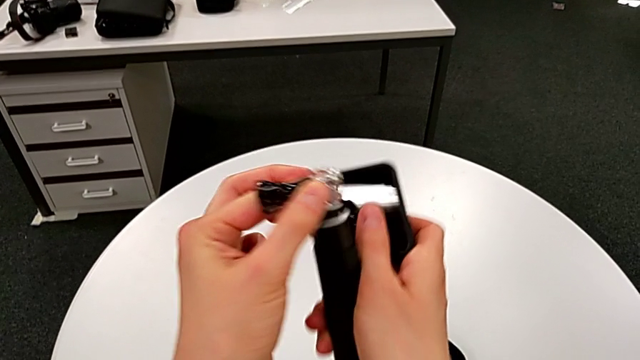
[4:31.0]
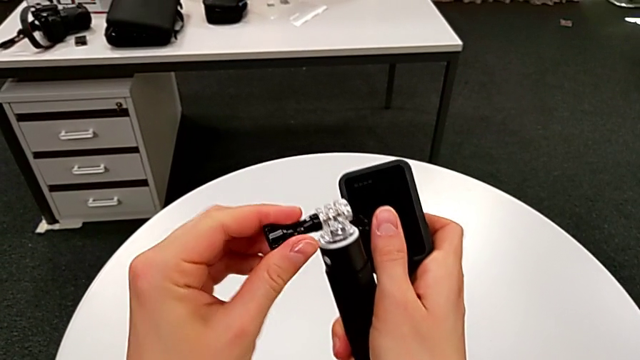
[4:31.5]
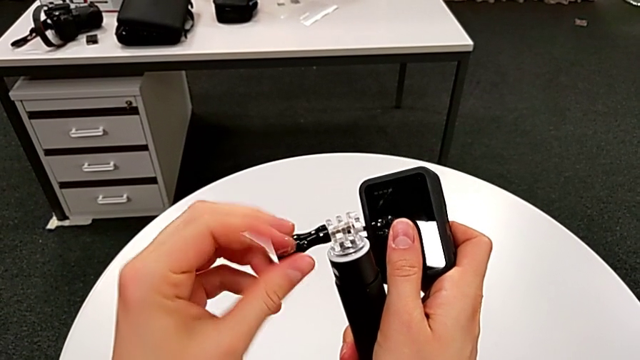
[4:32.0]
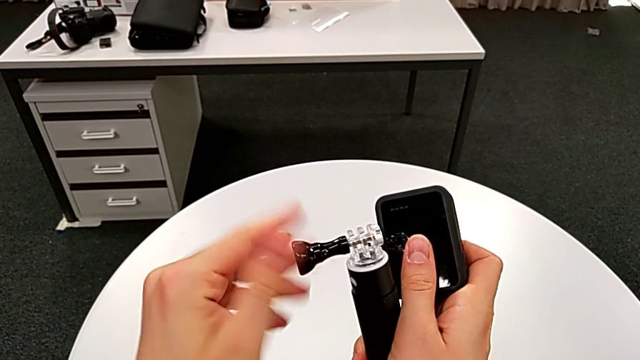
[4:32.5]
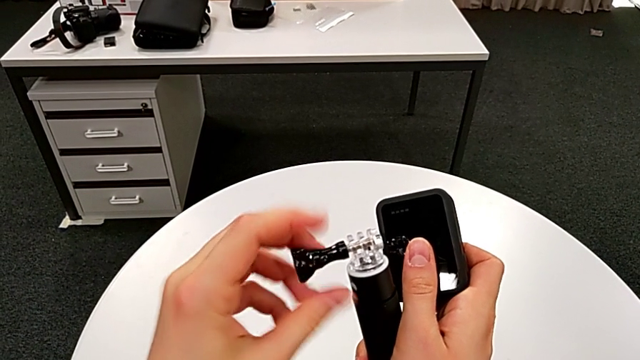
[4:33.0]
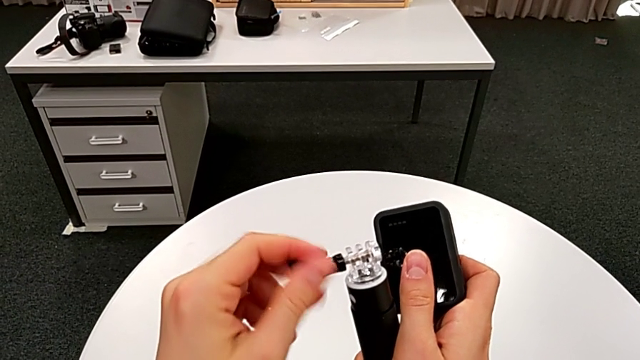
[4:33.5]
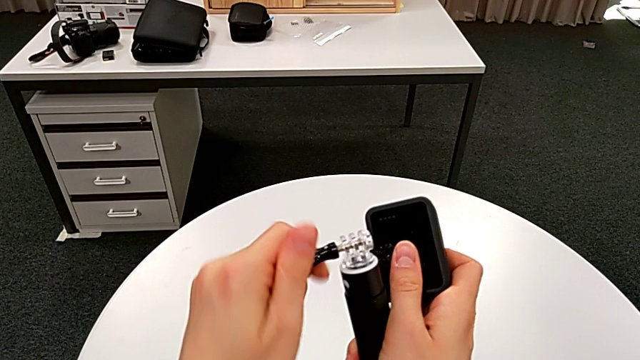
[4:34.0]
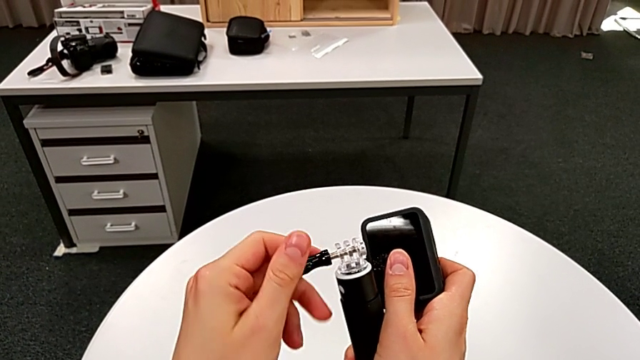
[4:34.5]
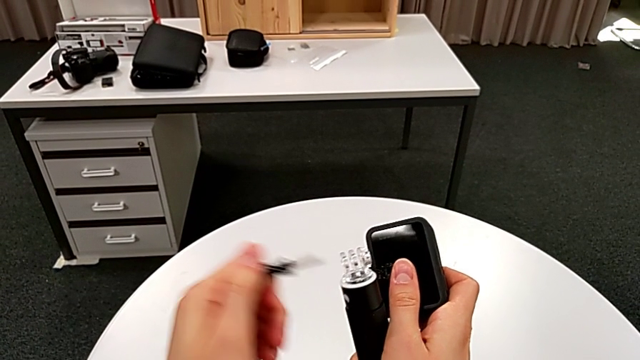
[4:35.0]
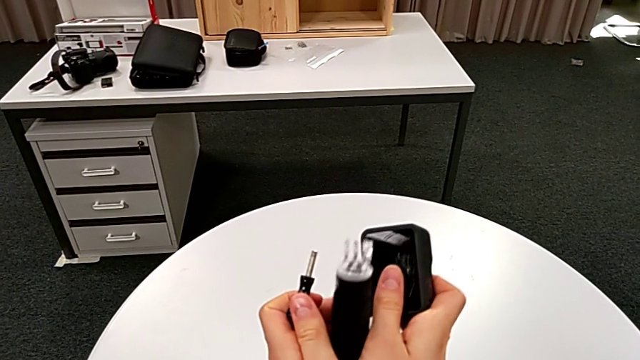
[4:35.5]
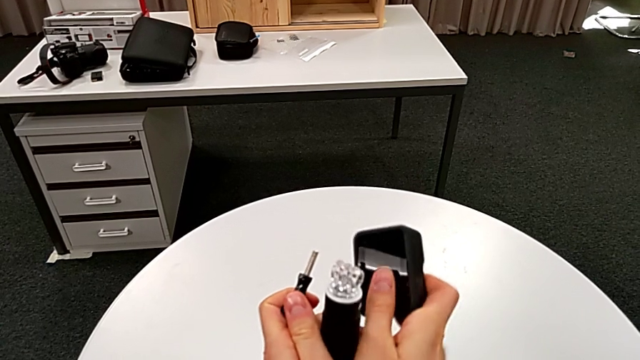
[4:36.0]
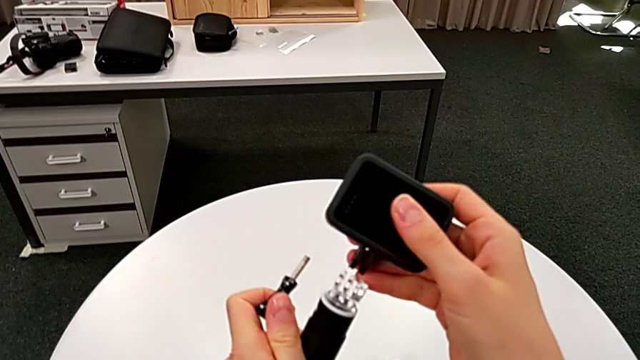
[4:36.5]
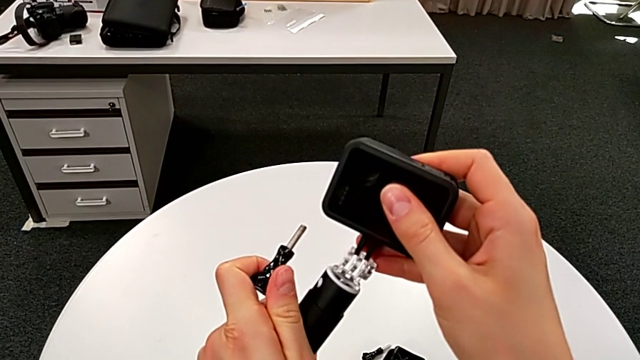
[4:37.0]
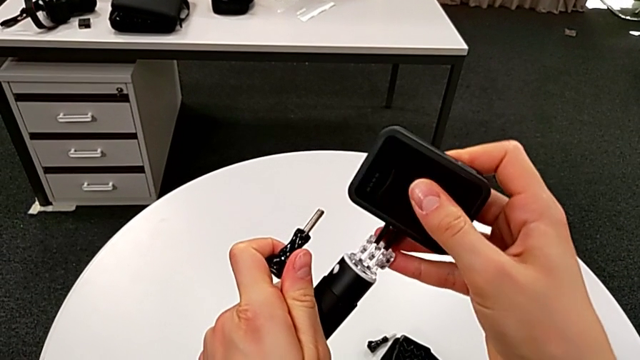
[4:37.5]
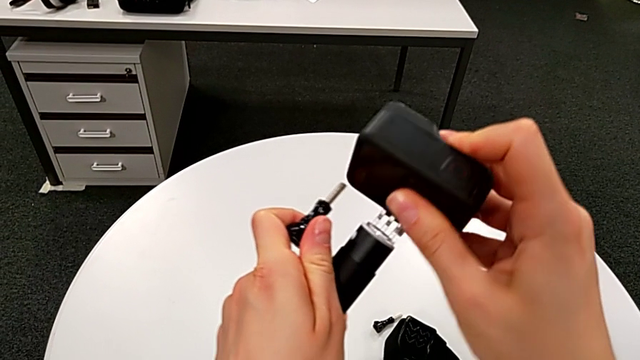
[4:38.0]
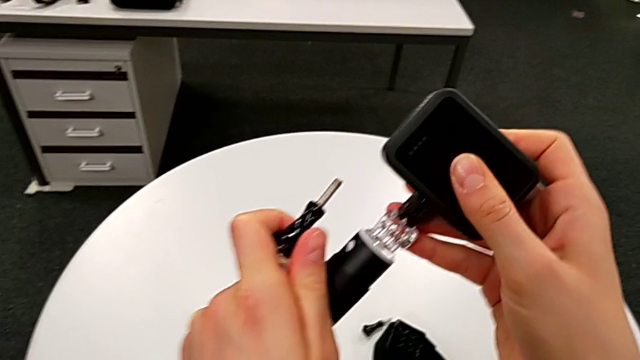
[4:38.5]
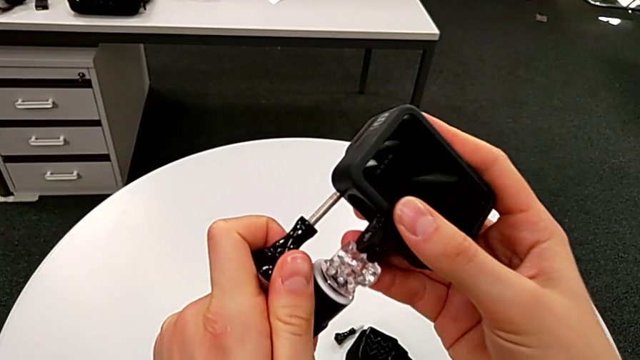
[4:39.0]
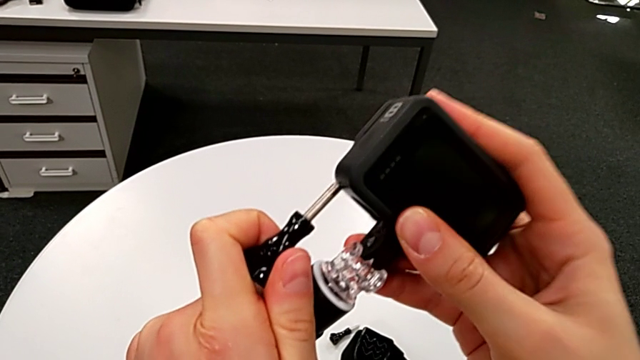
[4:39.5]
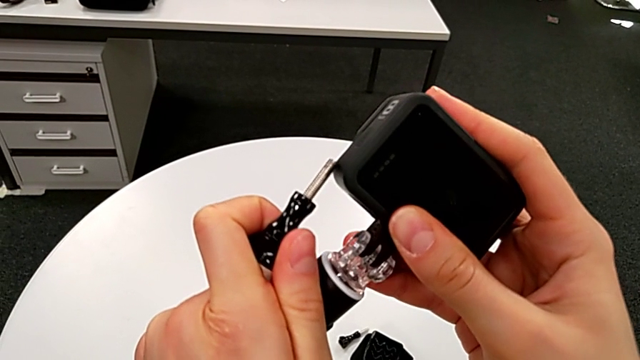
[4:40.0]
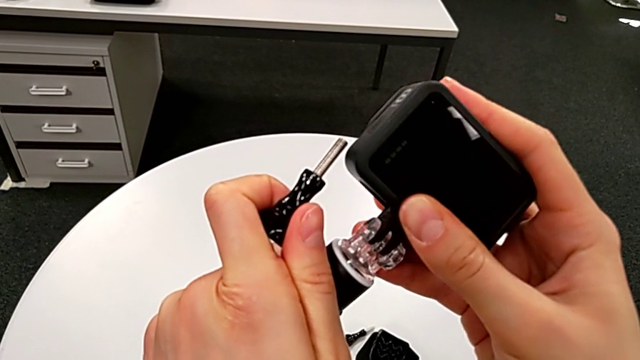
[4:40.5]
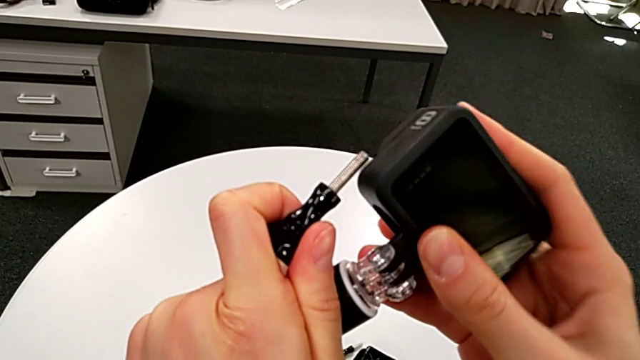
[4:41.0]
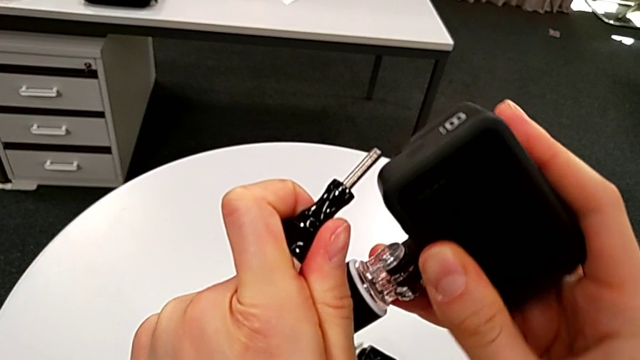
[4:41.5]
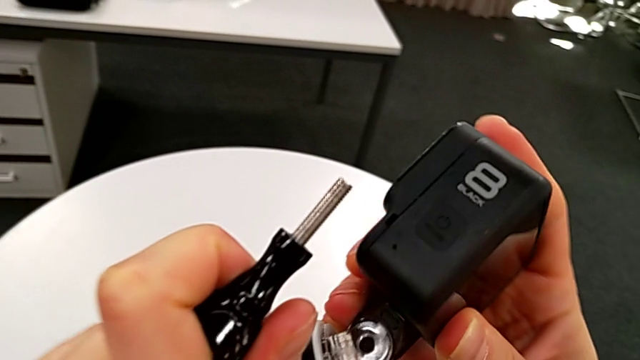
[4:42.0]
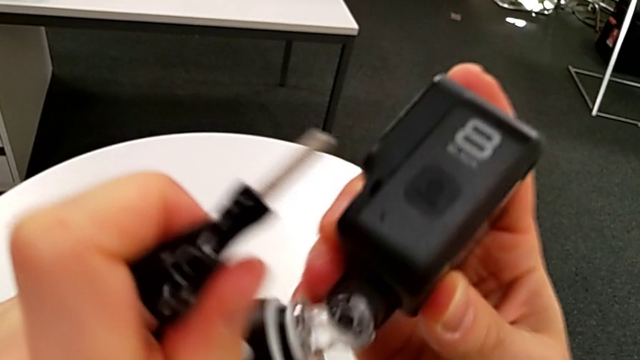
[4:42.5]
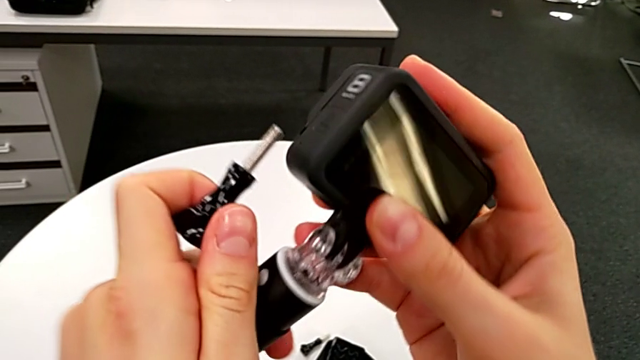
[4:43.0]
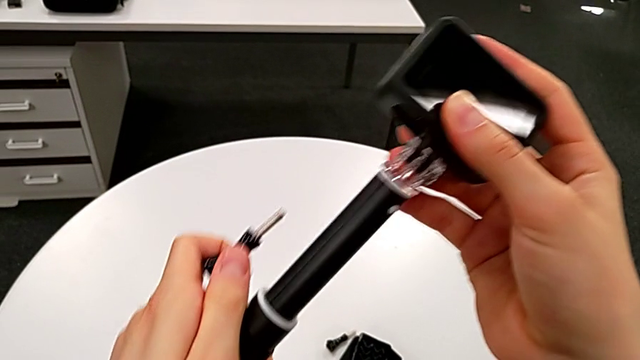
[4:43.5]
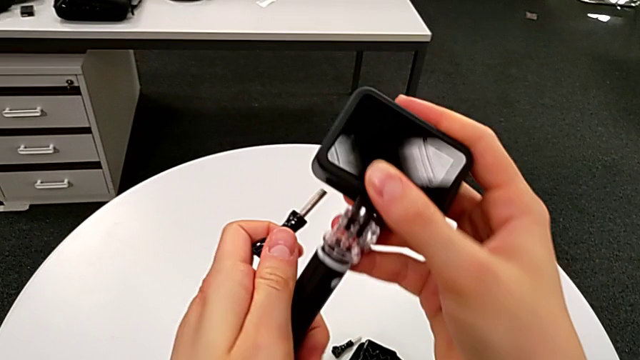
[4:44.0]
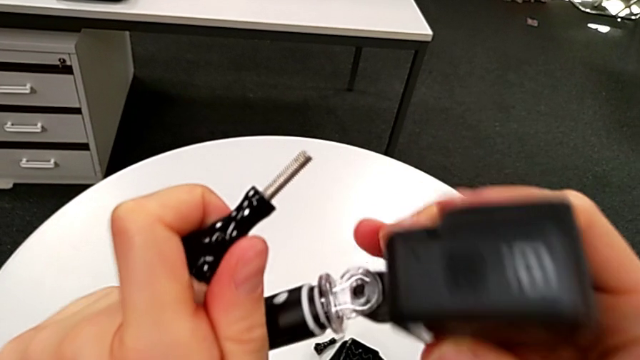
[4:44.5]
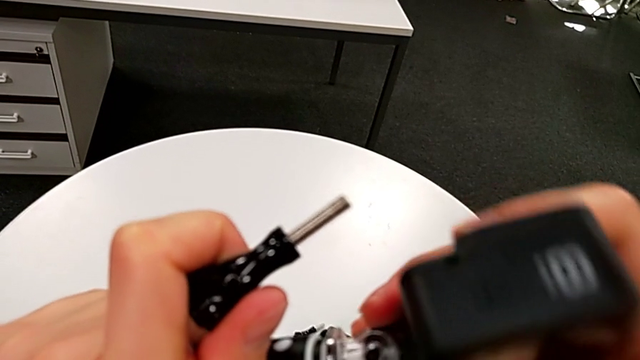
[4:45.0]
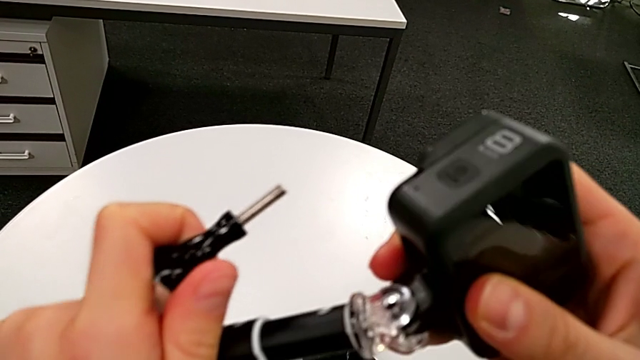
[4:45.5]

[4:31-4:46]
The camera wearer is exchanging the strap for a handheld grip. They unscrew the screw, disassemble the handheld grip and insert the GoPro.

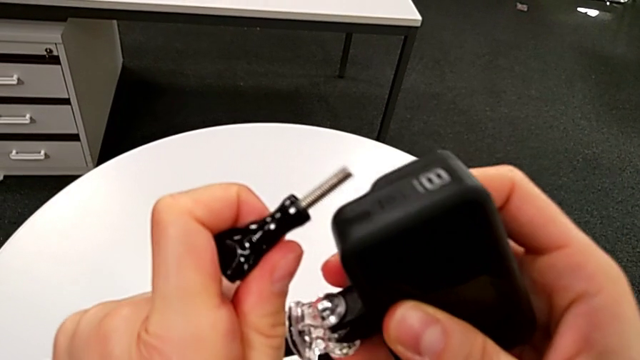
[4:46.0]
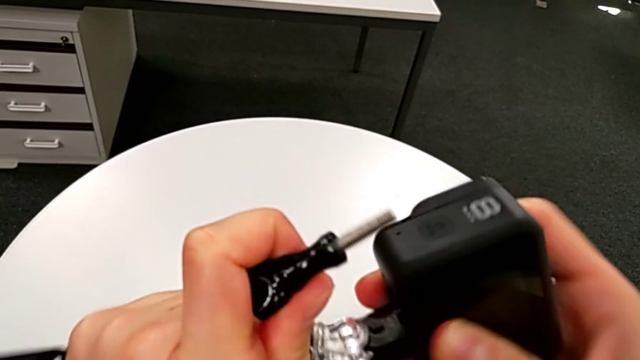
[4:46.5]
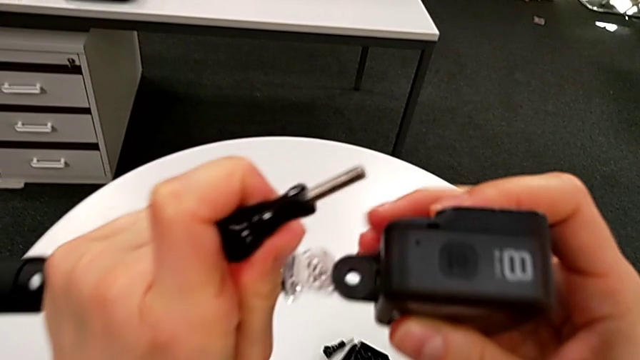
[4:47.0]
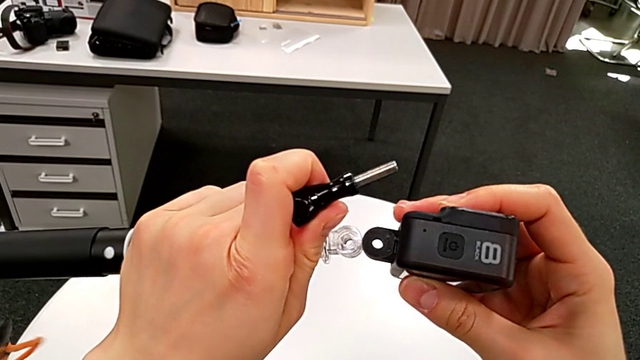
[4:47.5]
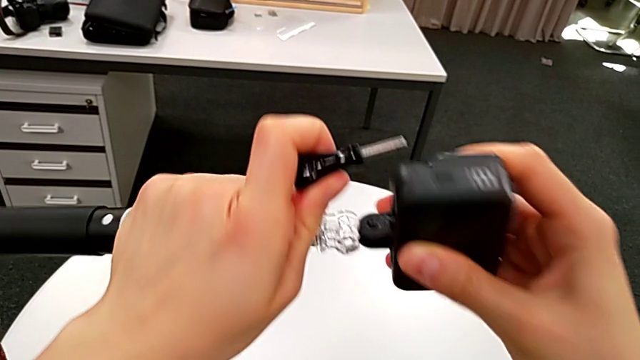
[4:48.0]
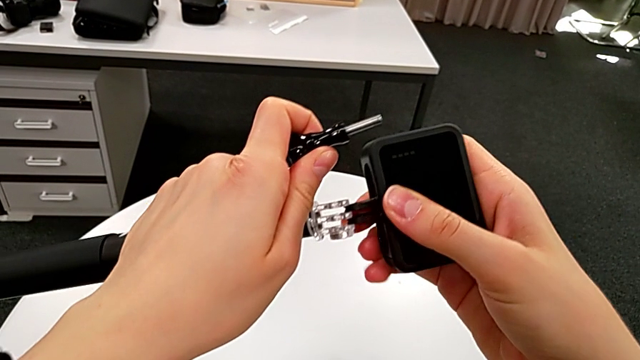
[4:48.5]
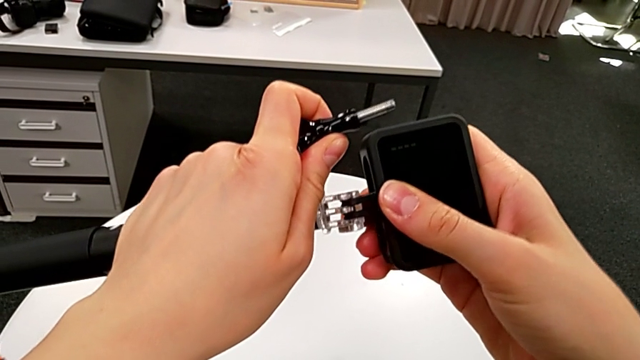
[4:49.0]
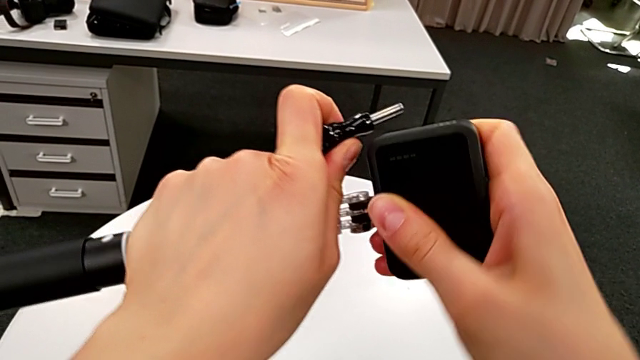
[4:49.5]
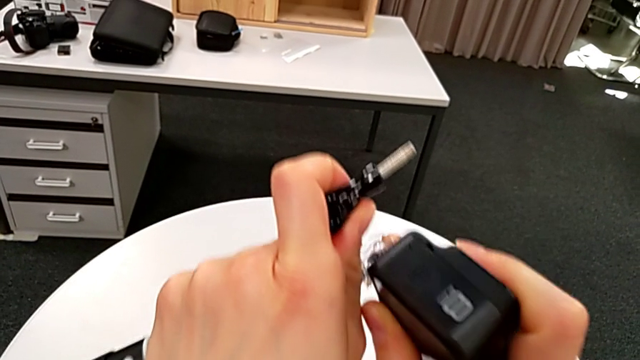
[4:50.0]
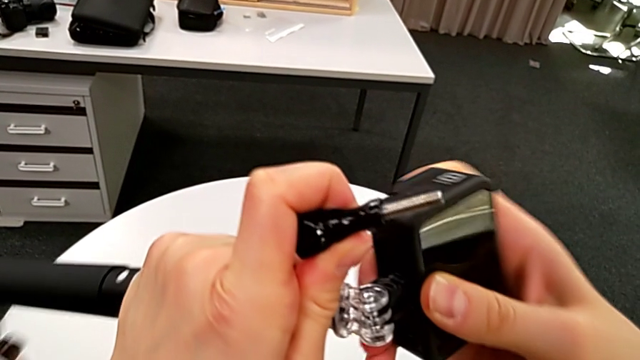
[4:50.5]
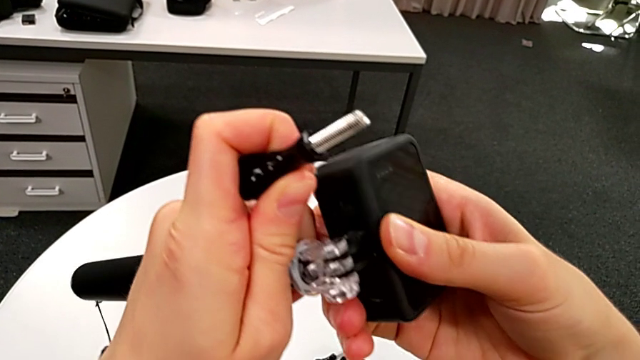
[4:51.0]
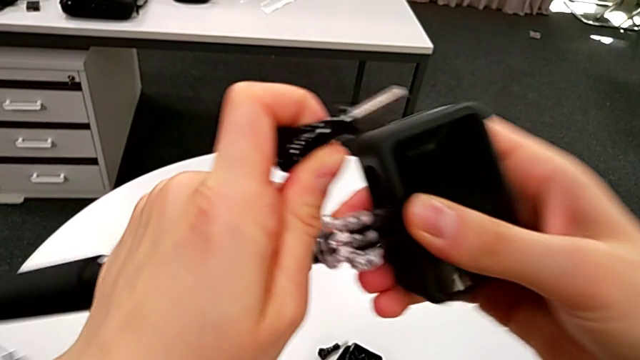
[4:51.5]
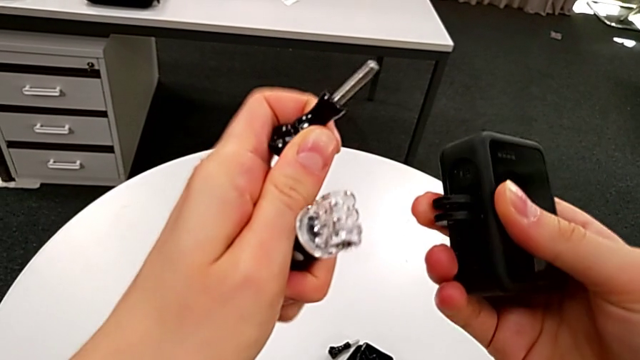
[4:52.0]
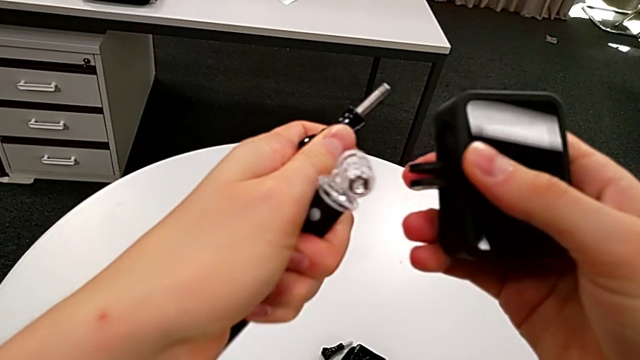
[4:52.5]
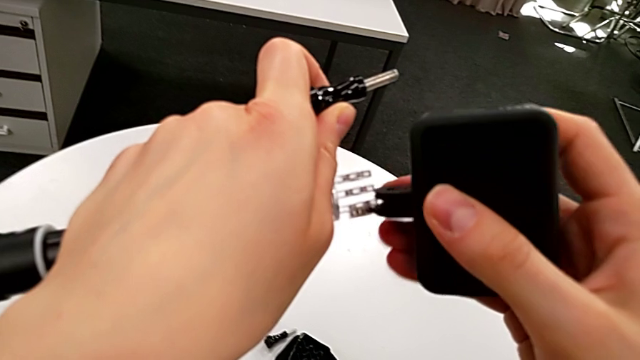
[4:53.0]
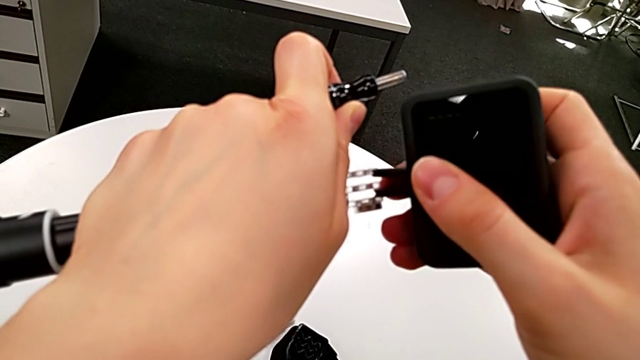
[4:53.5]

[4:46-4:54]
The camera wearer is exchanging the strap for a handheld grip. They inspect the handheld grip, insert it and disassemble the GoPro.
